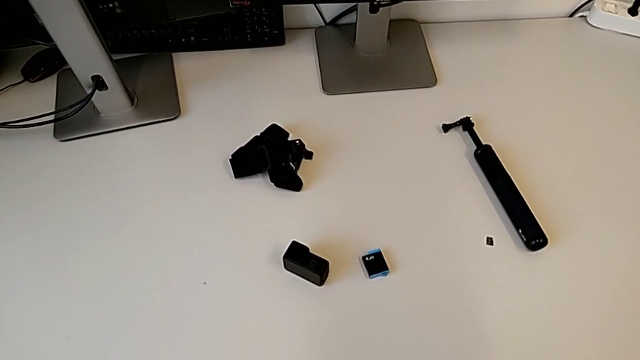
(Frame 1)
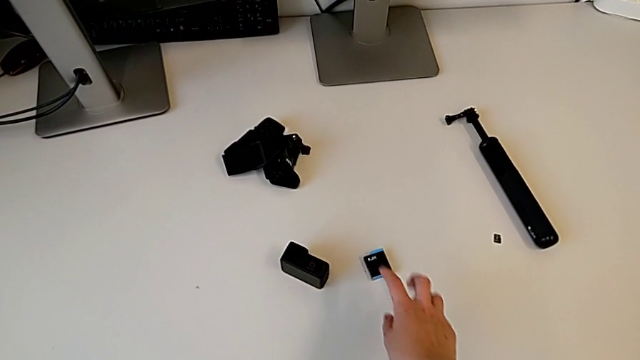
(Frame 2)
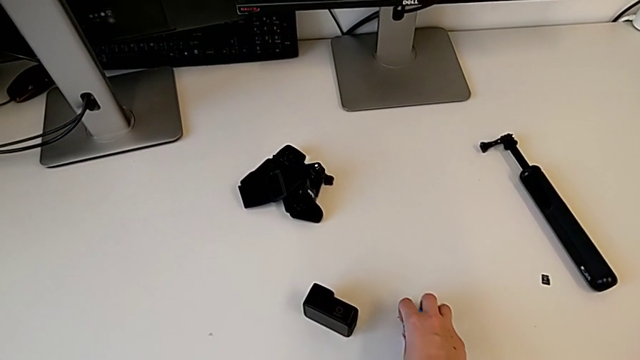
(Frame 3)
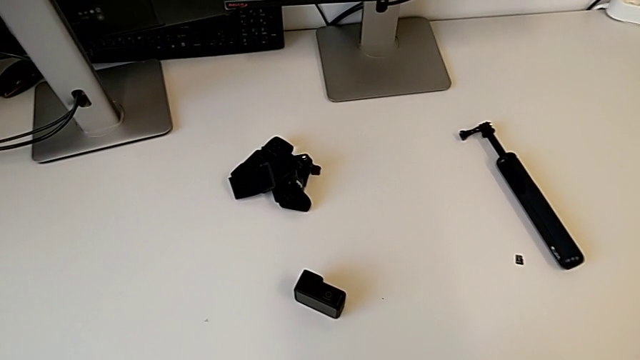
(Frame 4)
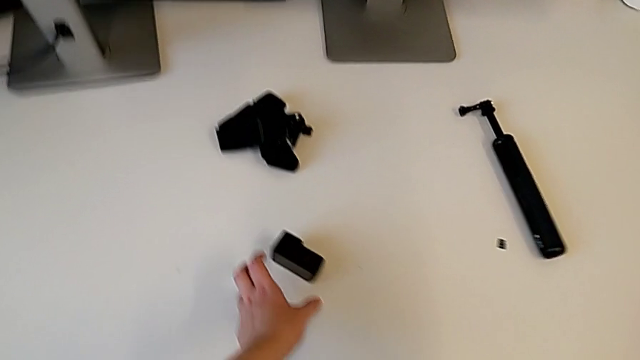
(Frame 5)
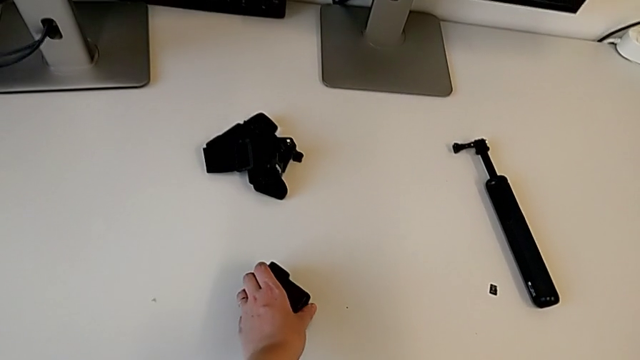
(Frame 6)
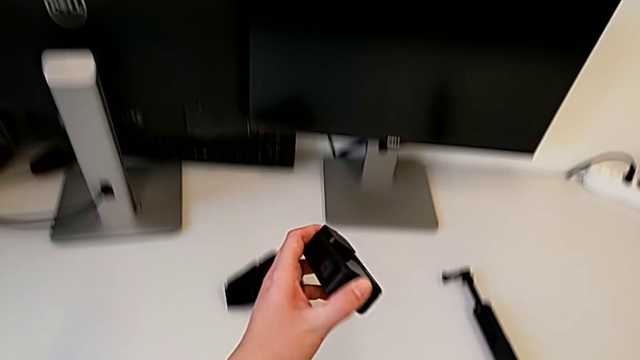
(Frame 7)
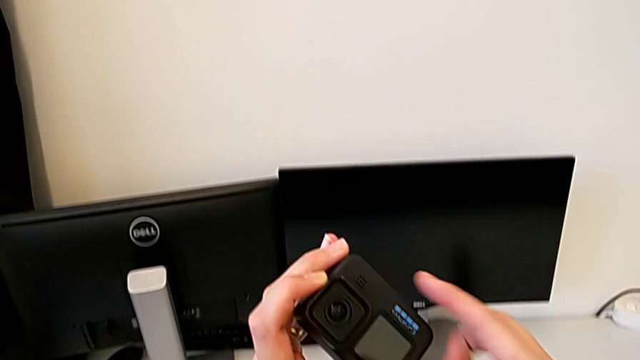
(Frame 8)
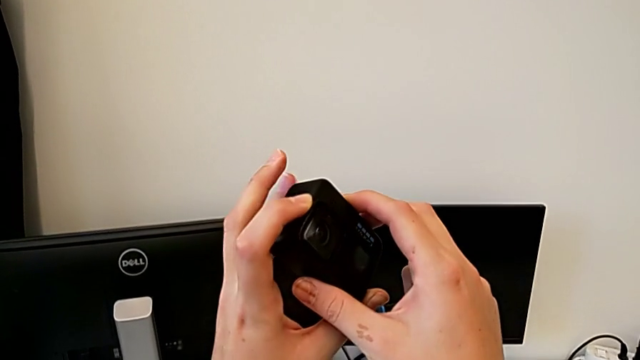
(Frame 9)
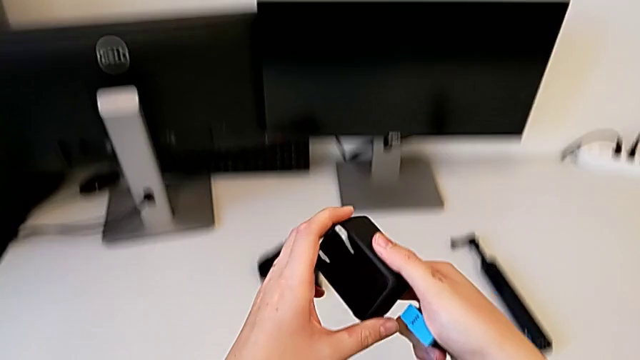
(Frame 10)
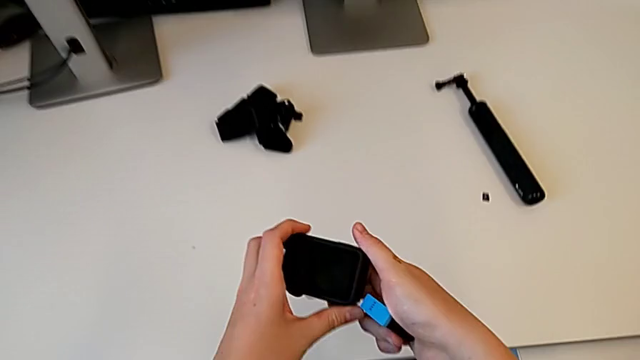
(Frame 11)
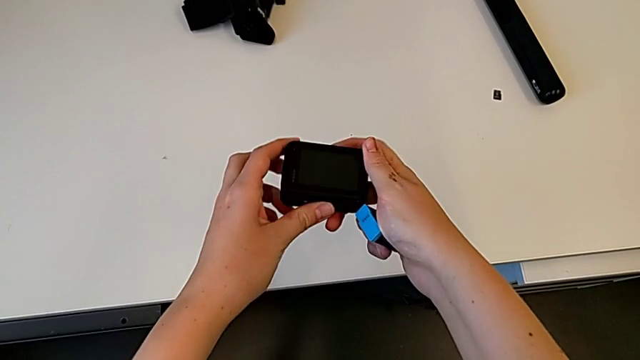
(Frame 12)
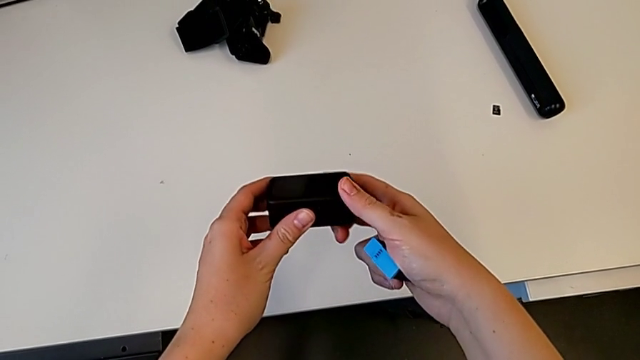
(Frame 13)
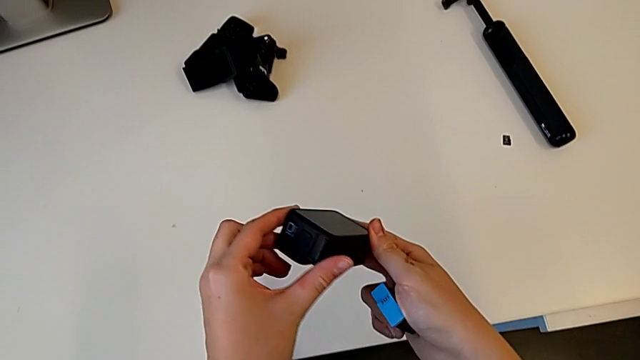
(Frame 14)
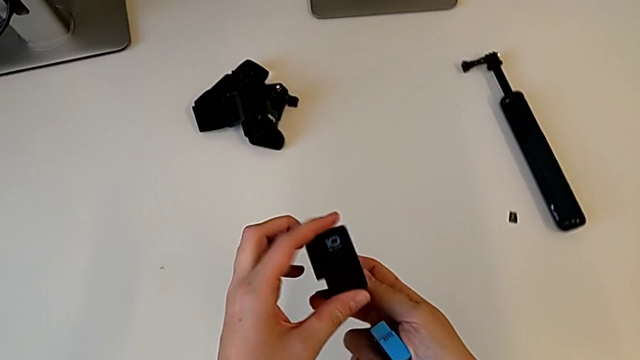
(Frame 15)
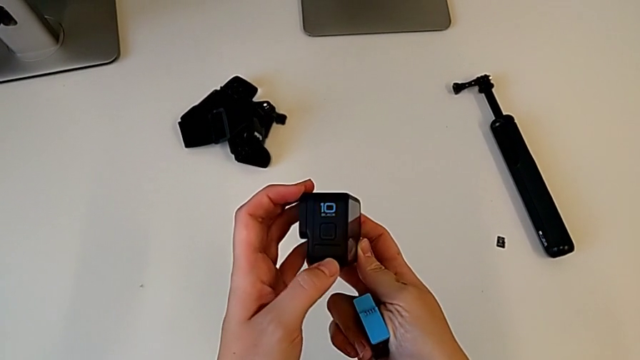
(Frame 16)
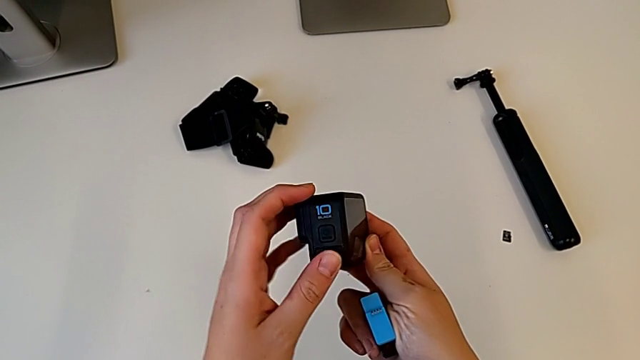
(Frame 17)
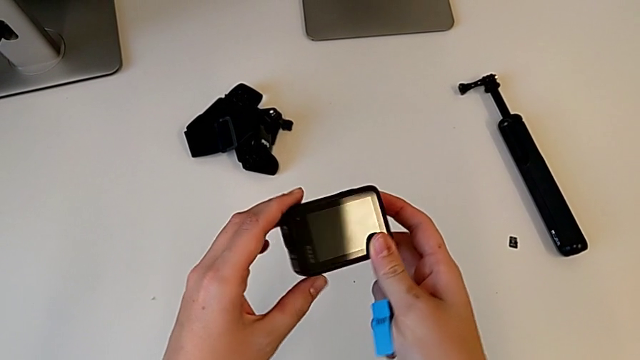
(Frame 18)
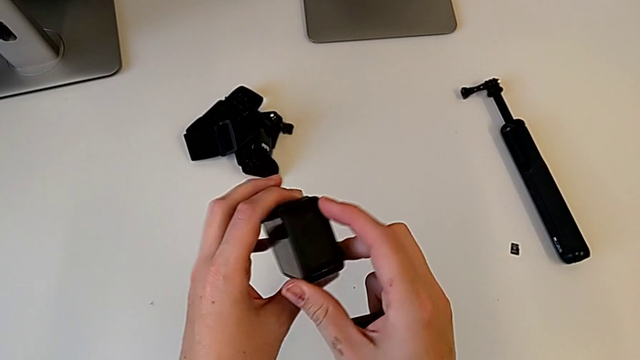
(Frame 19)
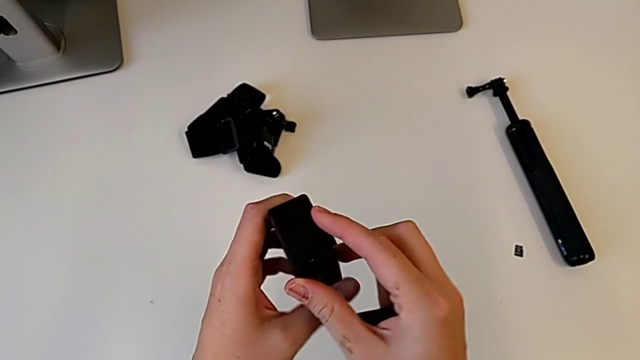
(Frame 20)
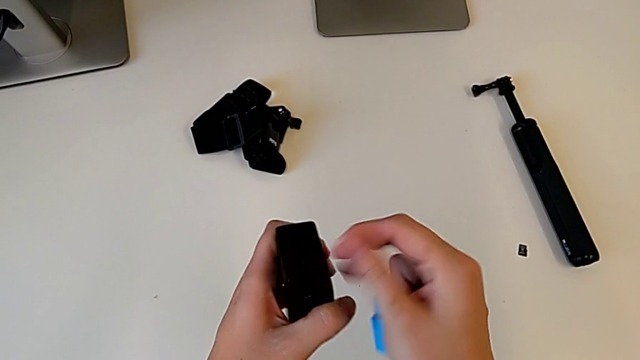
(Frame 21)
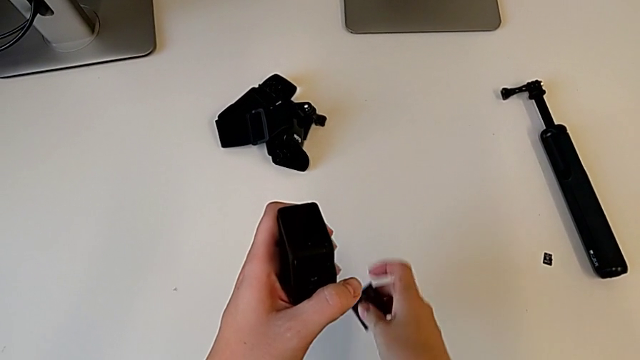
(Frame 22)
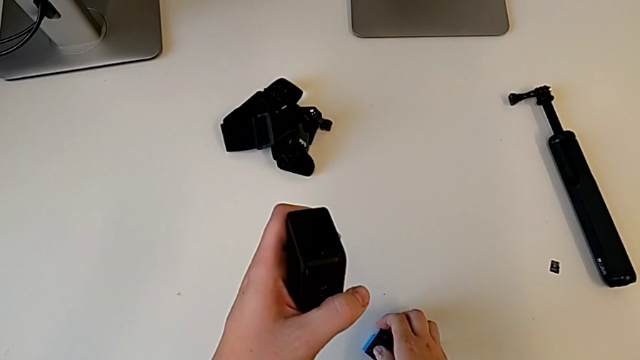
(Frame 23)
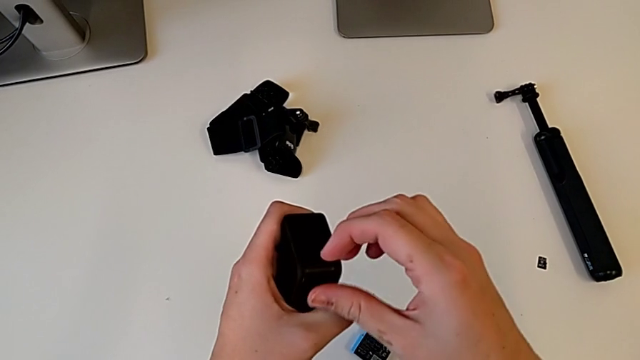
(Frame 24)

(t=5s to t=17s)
The camera wearer is exchanging a battery. They grab the new battery, lift it, lift the GoPro, inspect it, rotate it and place the new battery.

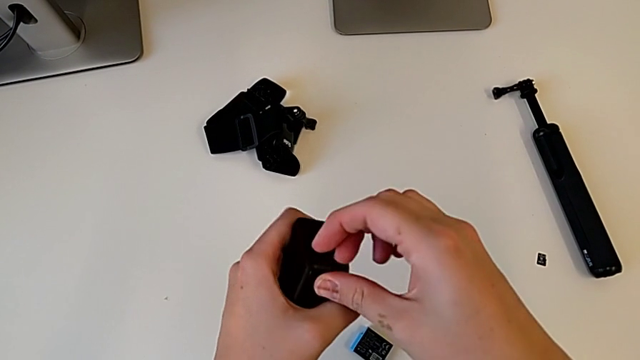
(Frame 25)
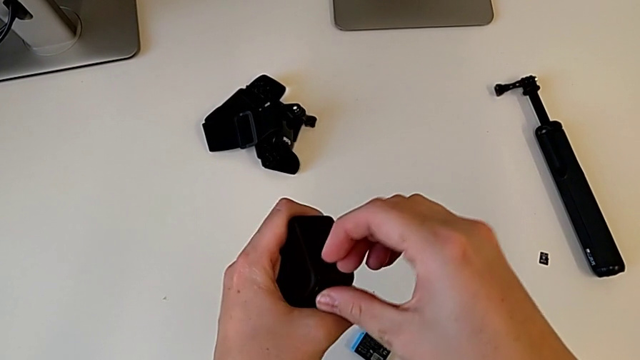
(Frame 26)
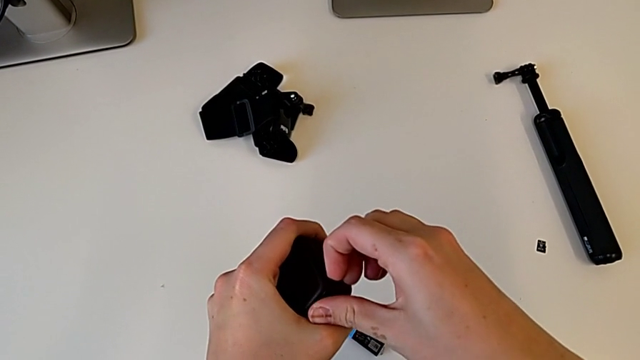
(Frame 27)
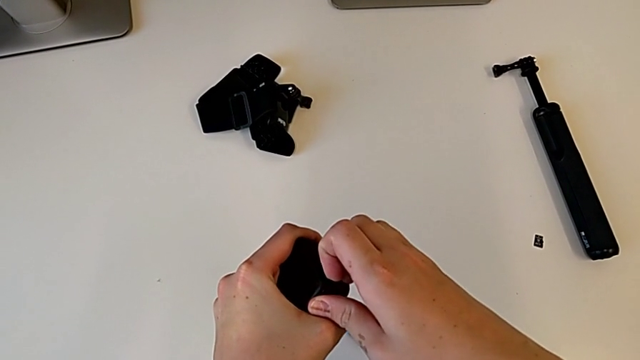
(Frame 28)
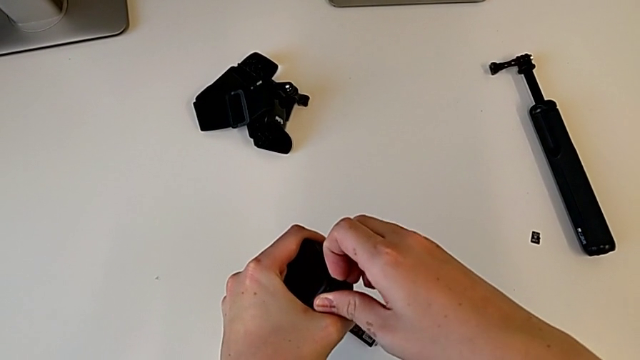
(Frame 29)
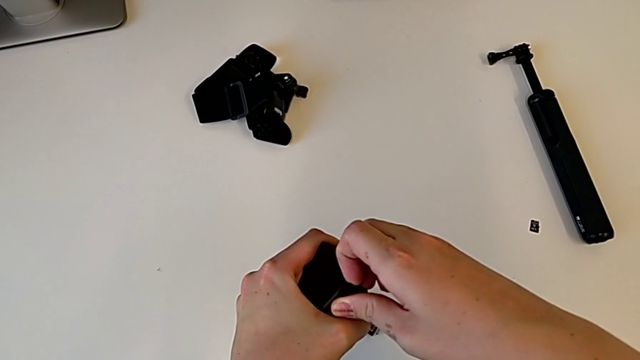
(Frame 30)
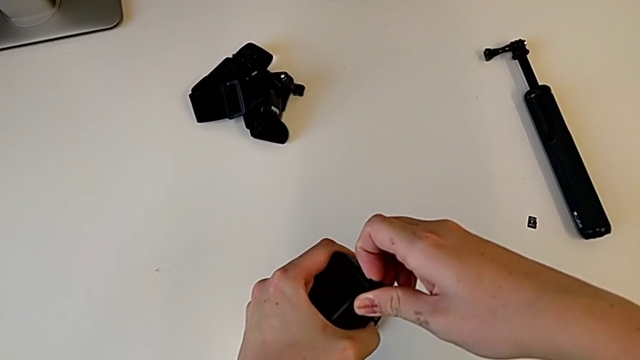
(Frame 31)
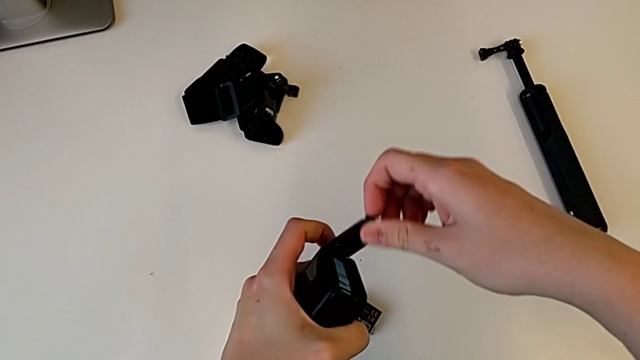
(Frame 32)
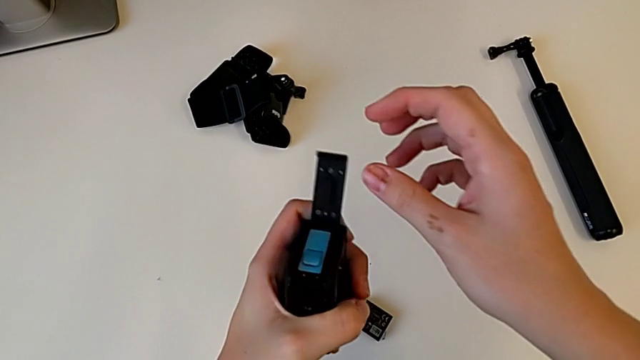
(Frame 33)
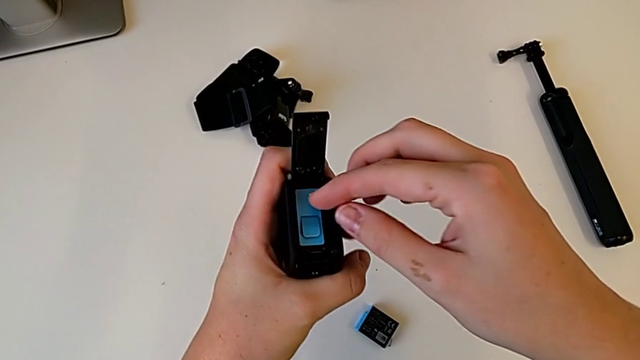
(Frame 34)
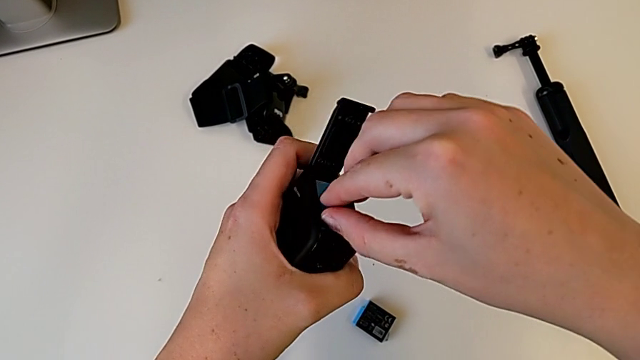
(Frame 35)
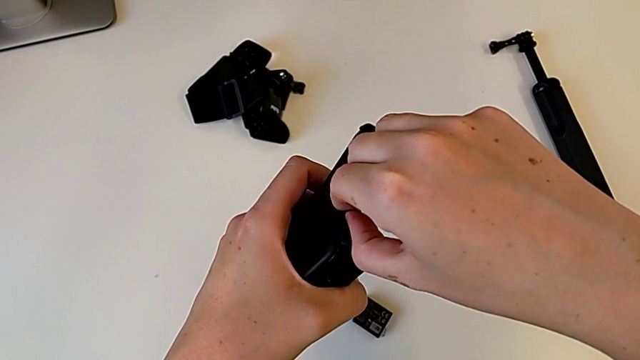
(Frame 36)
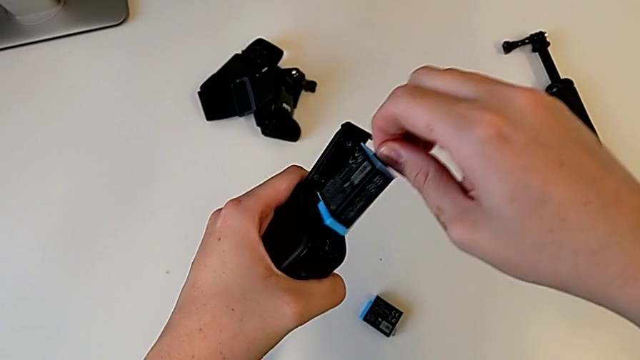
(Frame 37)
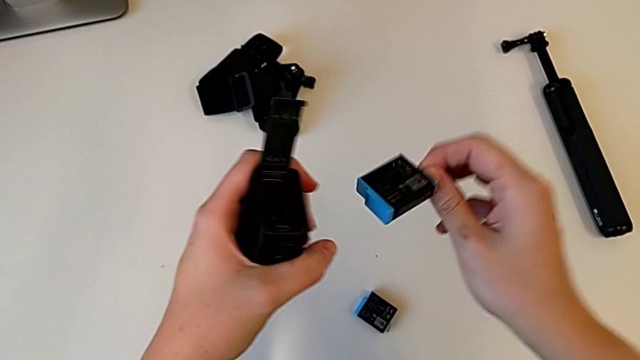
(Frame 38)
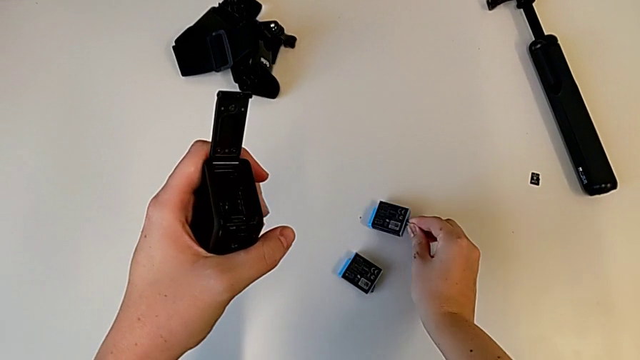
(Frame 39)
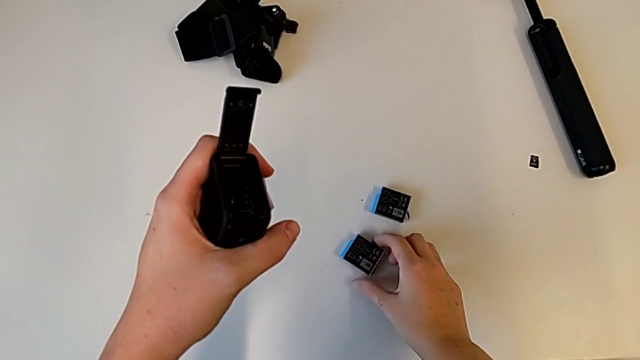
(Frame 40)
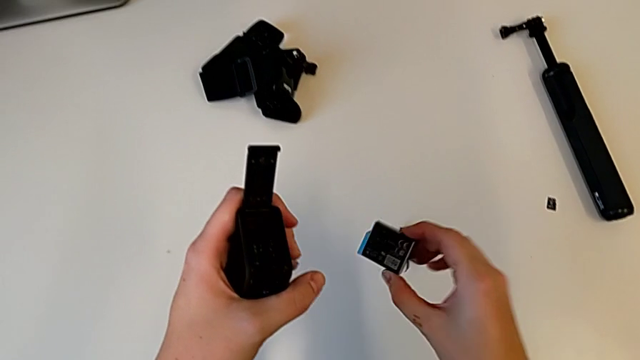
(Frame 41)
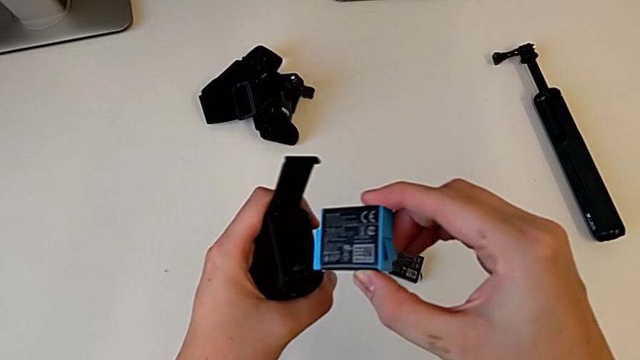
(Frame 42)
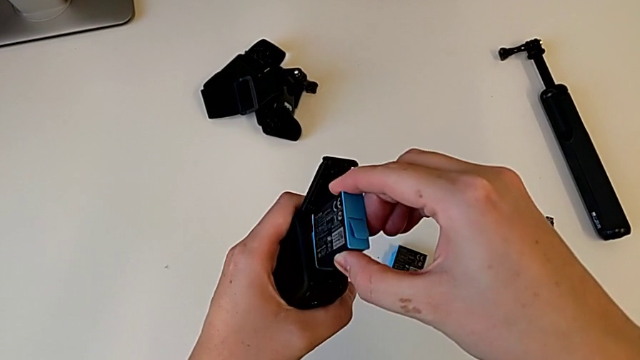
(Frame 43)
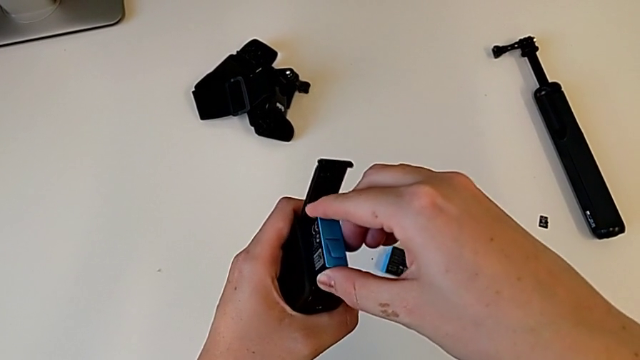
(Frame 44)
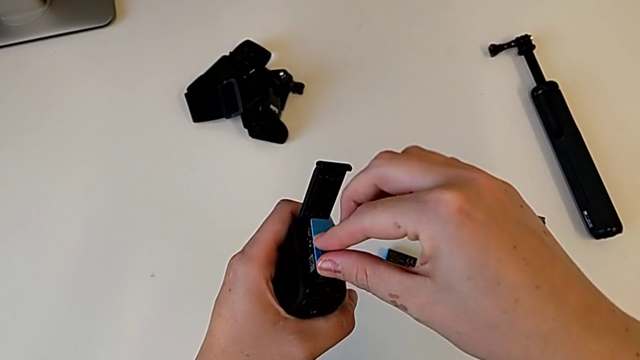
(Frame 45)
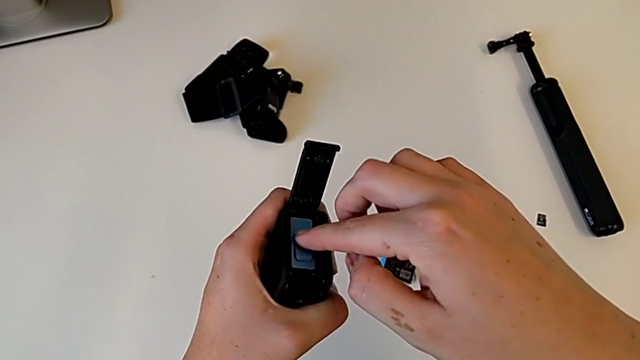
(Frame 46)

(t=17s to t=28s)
The camera wearer is exchanging a battery. They grab the battery door, pull it, open it, grab the old battery, pull it, place it, lift the new battery, place it and insert it.
